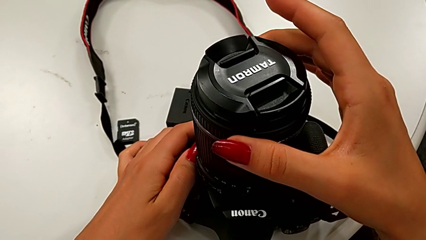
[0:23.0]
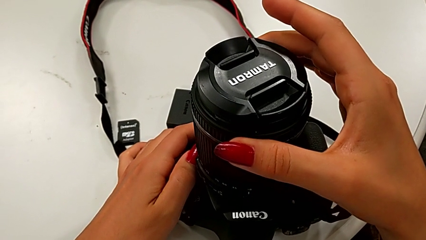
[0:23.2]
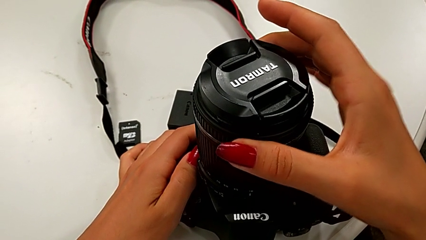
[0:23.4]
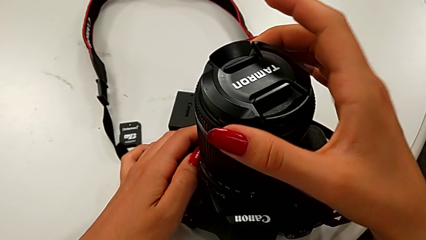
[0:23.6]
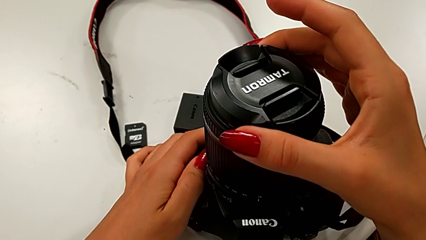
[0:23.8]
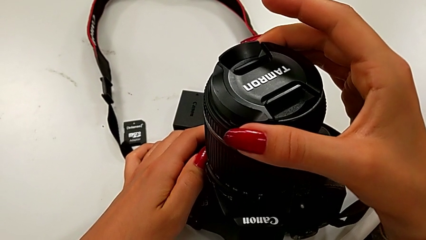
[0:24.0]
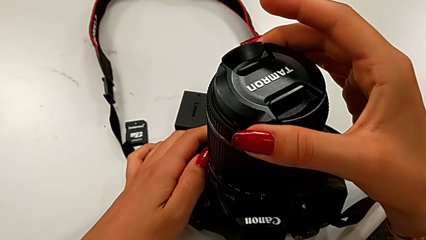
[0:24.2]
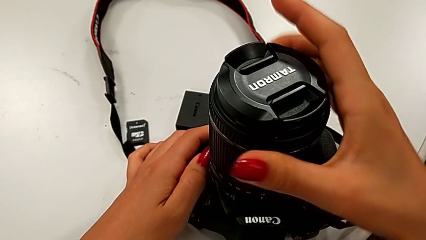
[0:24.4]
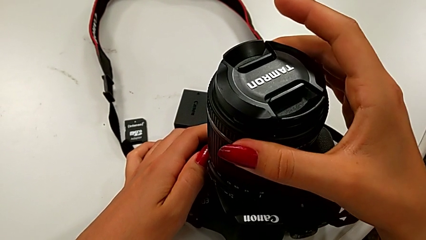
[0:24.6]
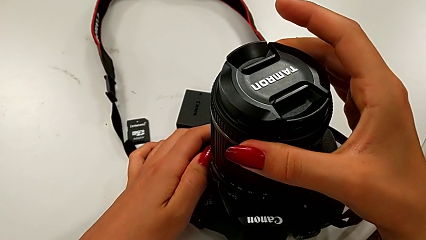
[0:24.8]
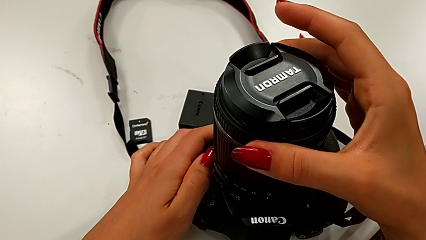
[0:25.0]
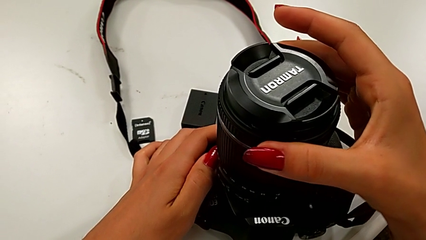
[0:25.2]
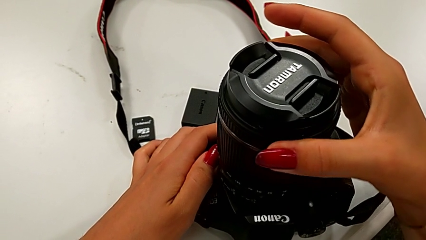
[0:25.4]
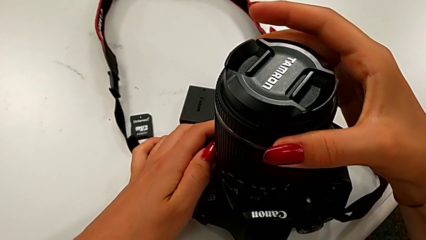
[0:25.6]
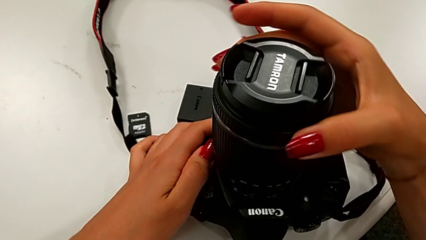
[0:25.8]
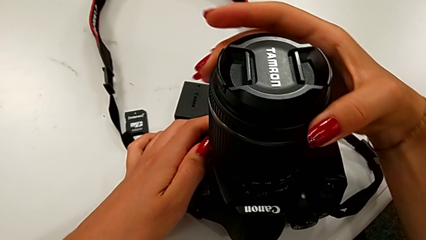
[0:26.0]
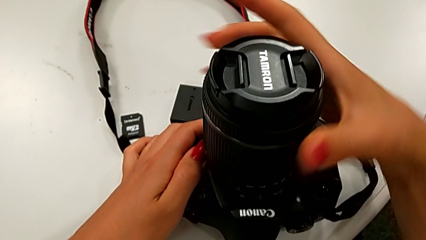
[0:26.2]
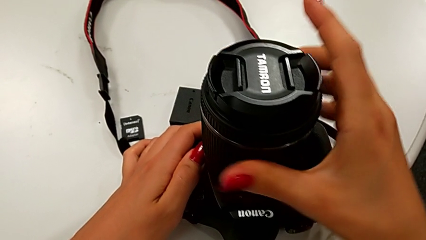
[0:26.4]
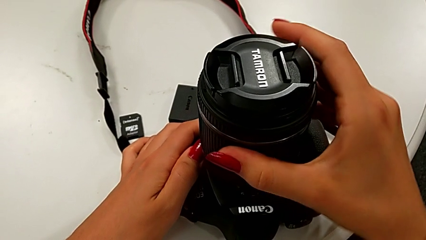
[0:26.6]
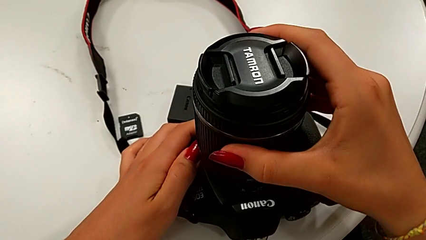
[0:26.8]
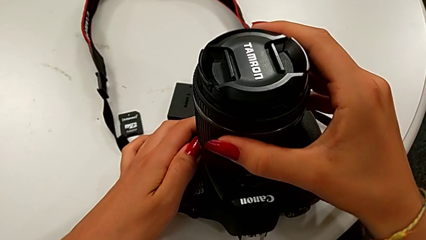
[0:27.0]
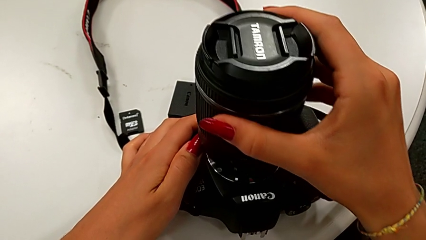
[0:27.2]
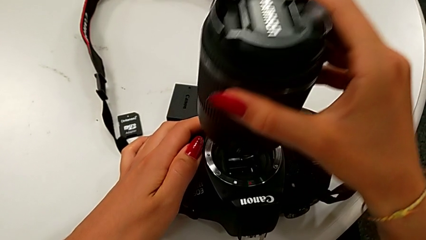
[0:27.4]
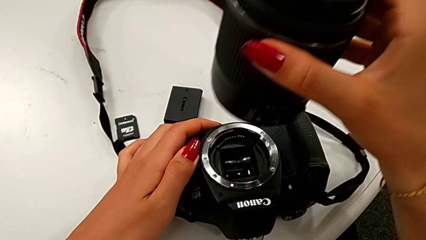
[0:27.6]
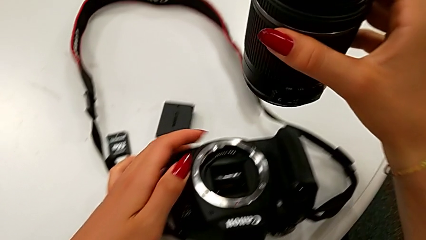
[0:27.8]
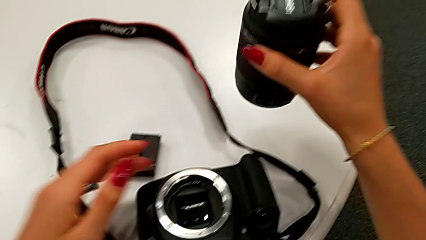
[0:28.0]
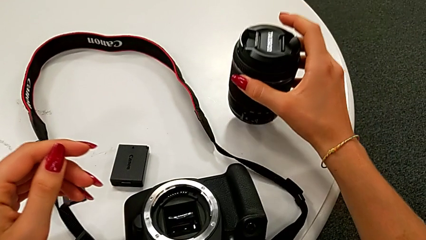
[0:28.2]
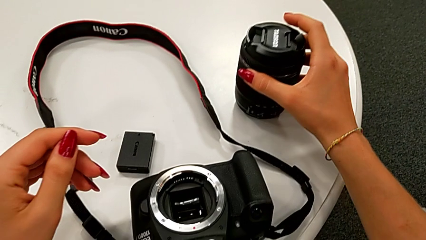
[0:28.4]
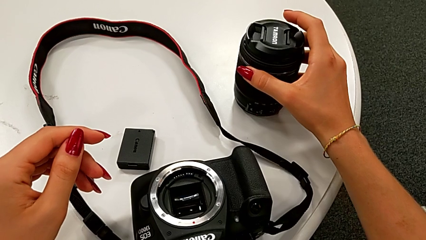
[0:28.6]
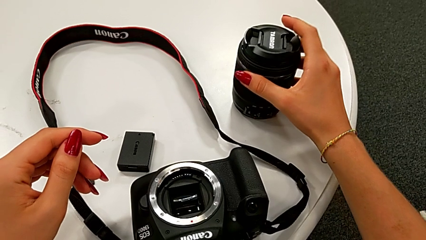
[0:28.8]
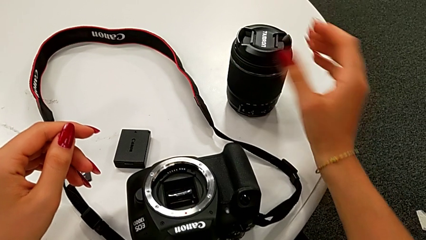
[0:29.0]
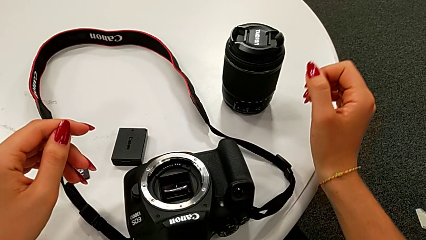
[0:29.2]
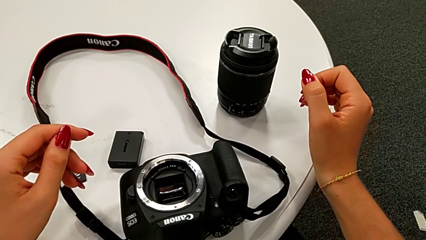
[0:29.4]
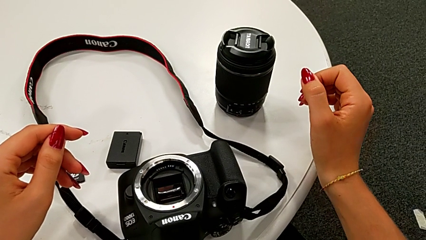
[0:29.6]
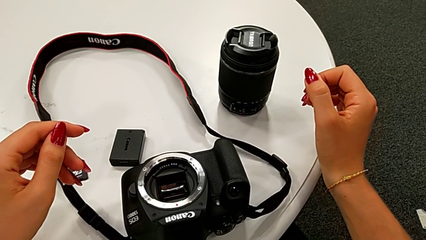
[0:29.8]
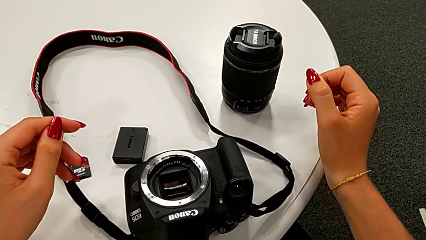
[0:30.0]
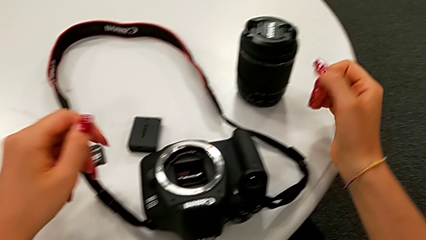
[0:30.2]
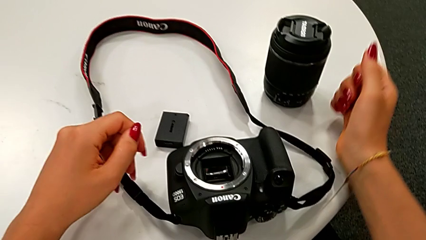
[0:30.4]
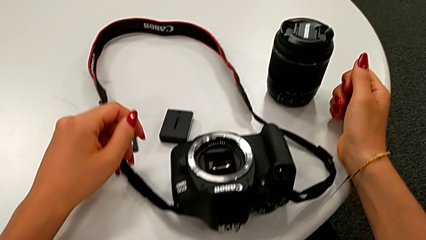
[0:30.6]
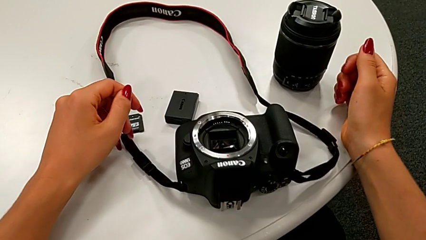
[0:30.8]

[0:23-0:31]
The camera wearer is detaching the lens from the DSLR camera. They rotate the lens, withdraw it and place it.

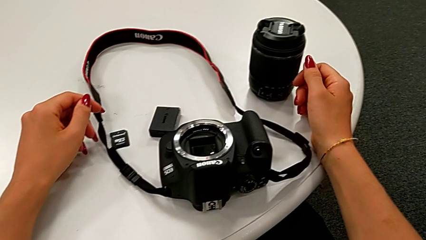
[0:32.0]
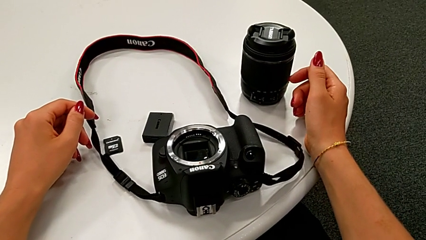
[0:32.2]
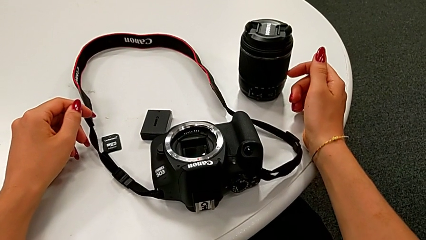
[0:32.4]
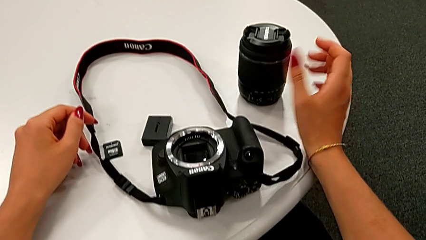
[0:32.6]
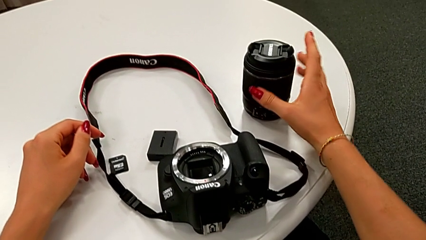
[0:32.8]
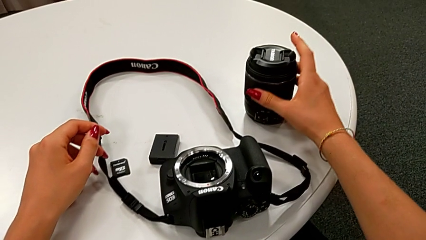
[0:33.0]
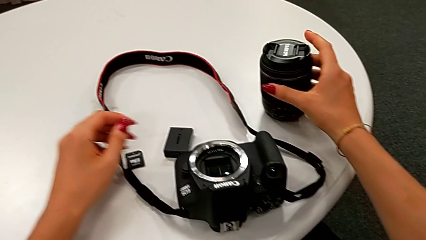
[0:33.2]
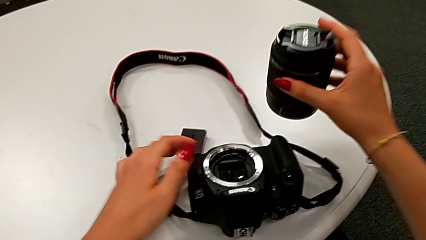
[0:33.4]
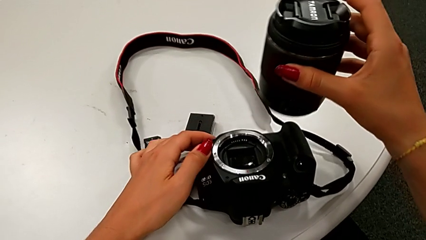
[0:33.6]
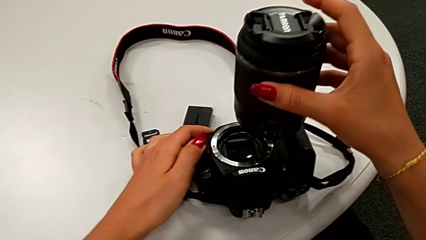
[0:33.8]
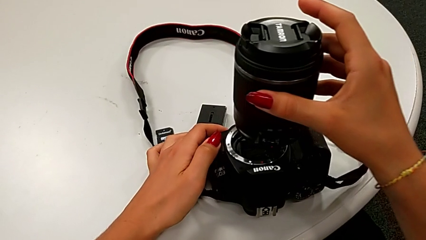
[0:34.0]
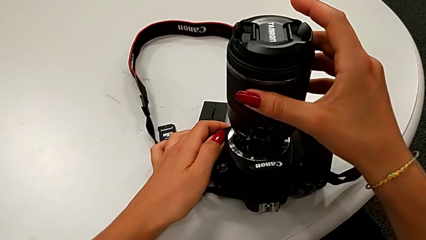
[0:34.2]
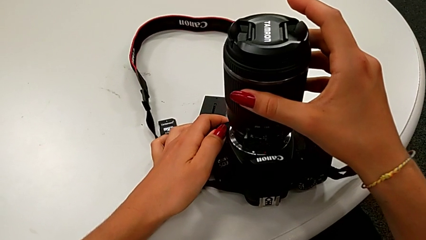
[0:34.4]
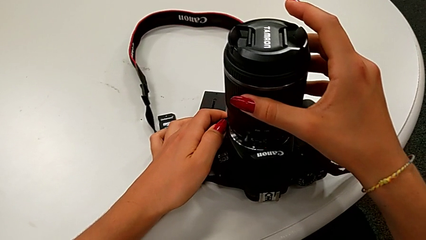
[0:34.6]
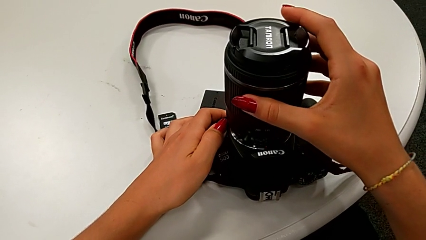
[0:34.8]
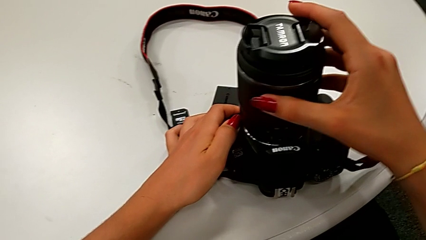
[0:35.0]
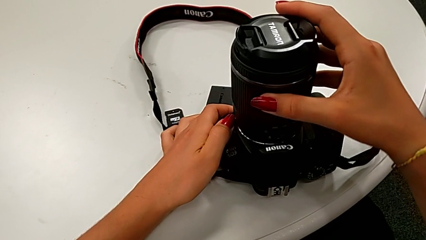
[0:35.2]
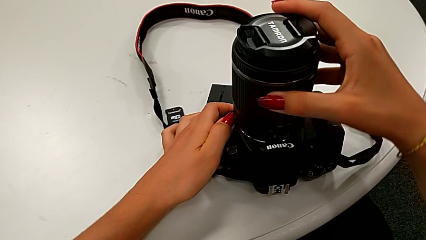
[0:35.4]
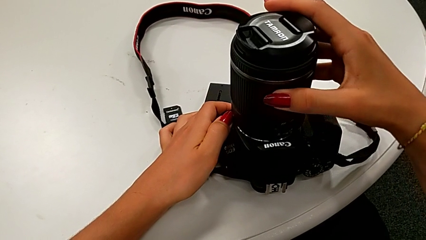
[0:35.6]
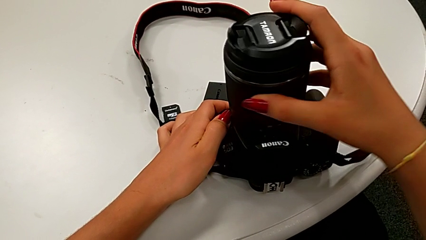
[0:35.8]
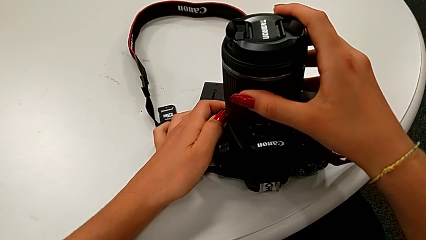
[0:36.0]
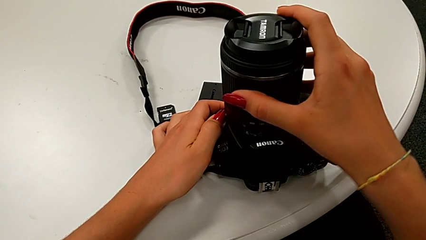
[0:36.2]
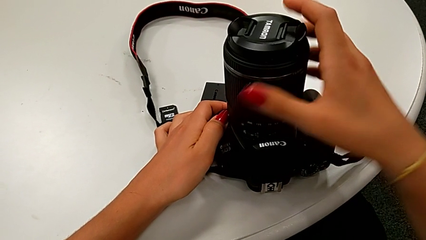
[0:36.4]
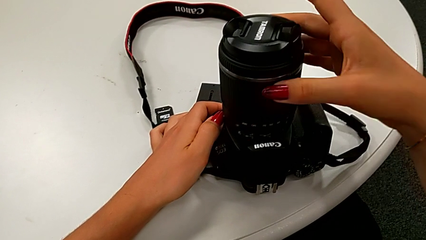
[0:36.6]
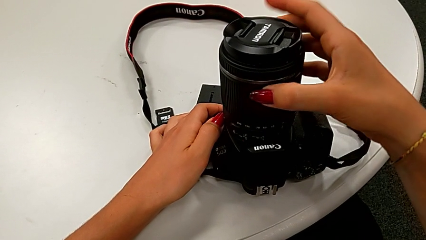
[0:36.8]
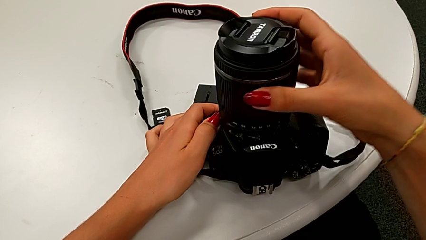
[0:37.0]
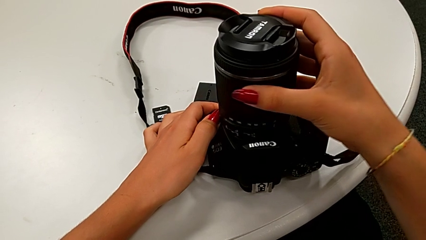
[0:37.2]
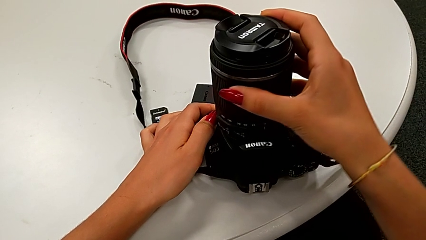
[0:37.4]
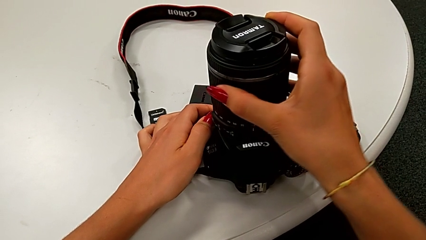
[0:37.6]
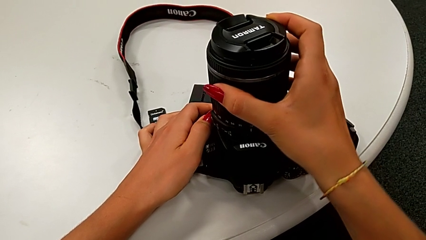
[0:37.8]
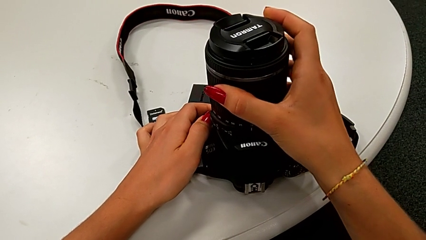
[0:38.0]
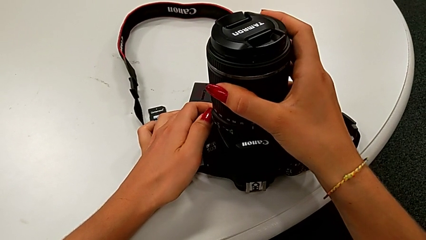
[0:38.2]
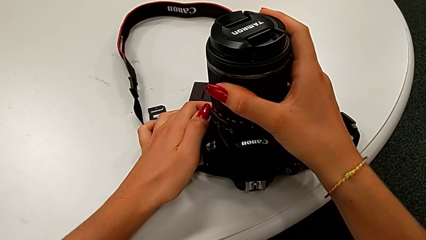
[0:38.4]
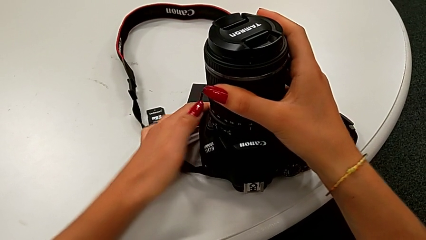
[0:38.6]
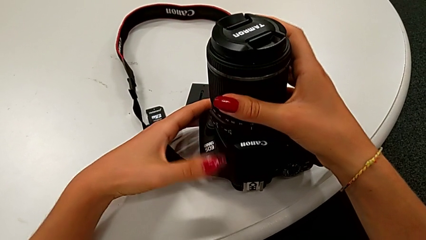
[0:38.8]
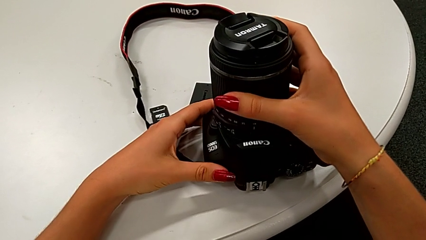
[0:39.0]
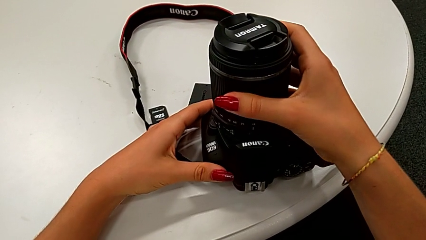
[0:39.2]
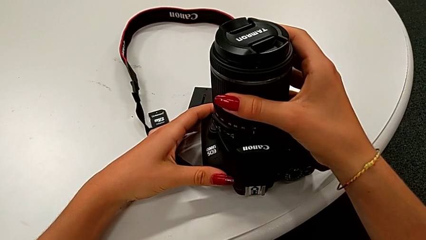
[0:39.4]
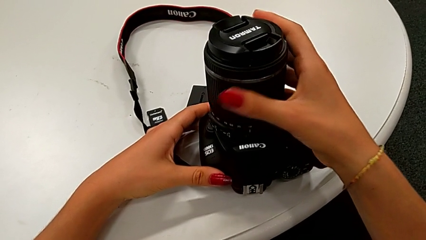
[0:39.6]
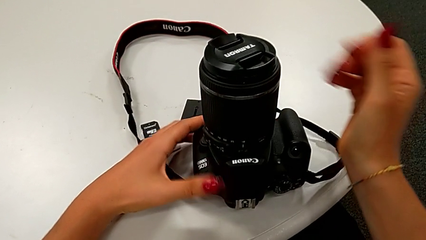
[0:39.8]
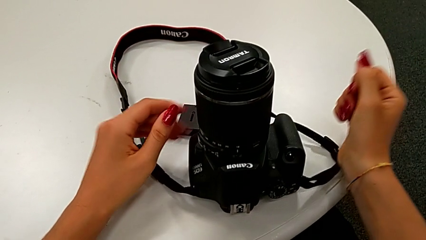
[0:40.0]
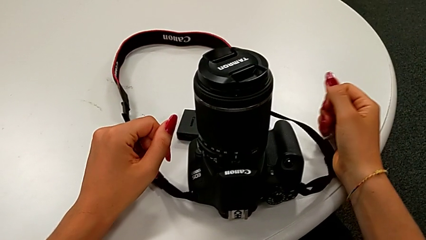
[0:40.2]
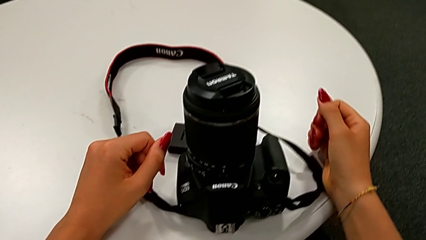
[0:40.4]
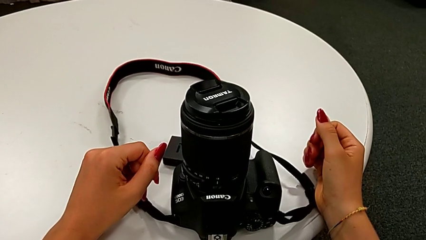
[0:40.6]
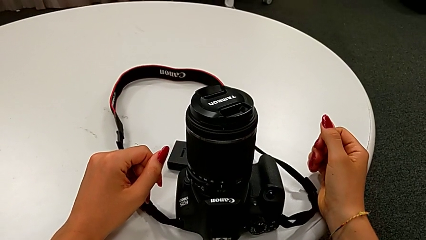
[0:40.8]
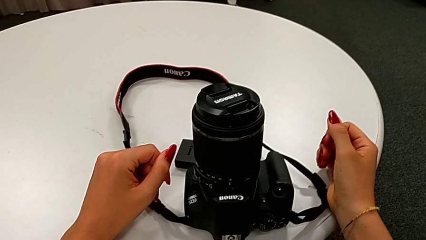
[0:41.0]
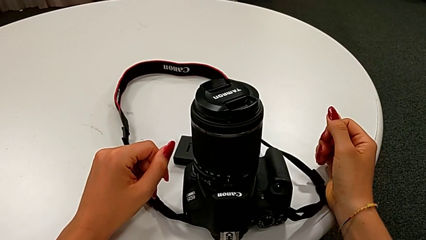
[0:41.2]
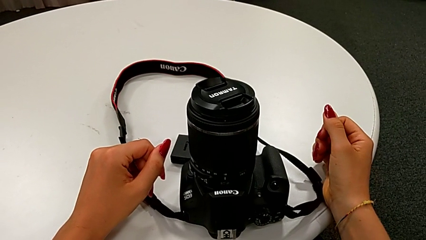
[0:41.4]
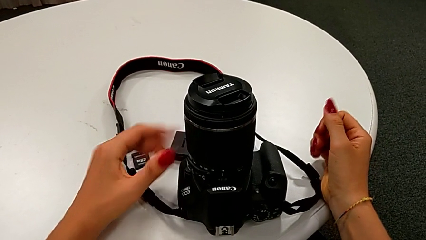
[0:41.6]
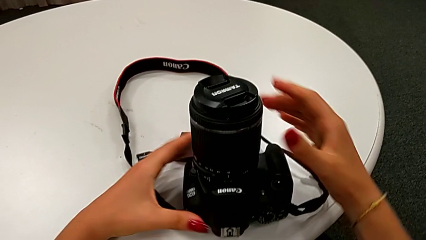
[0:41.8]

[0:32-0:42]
The camera wearer is attaching the lens back to the DSLR camera. They align the lens and assemble it.
